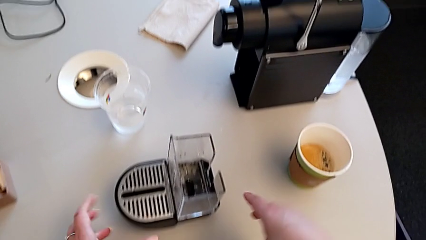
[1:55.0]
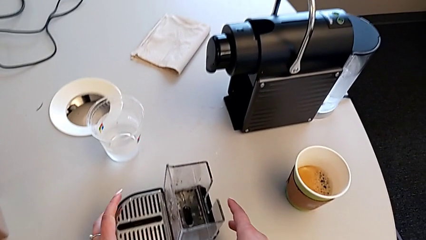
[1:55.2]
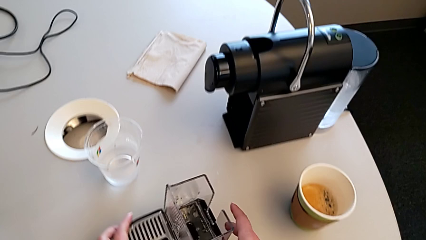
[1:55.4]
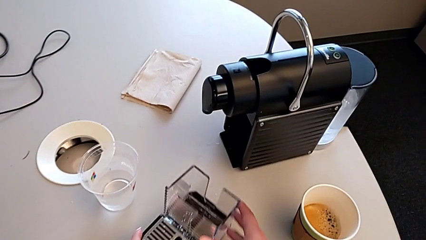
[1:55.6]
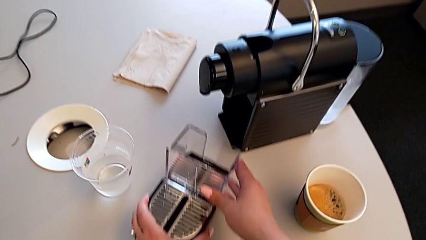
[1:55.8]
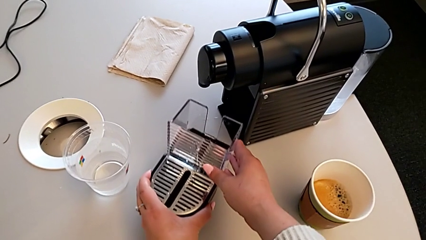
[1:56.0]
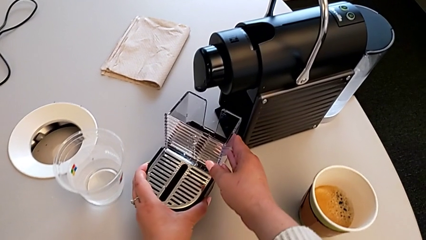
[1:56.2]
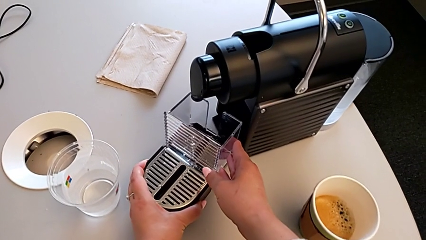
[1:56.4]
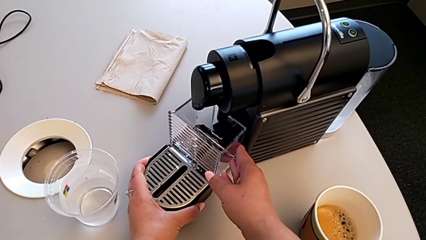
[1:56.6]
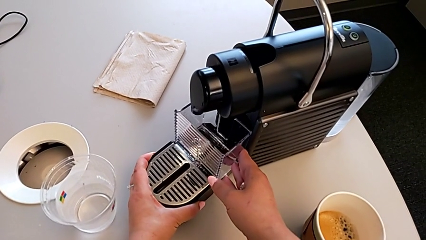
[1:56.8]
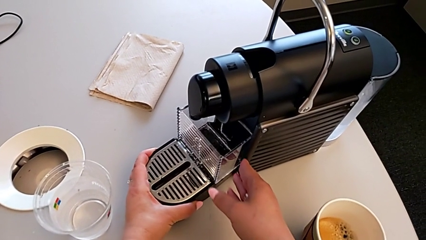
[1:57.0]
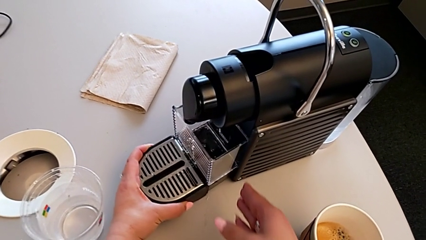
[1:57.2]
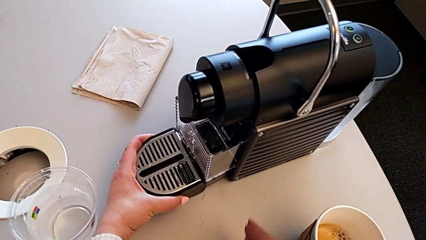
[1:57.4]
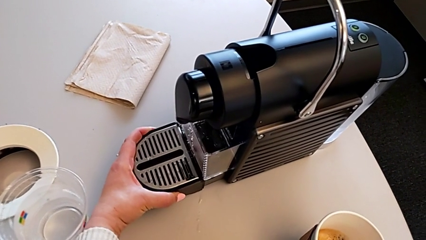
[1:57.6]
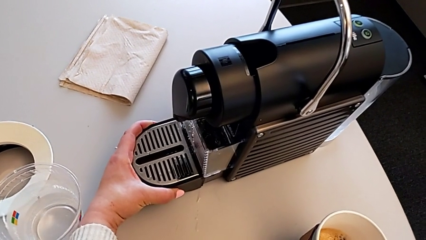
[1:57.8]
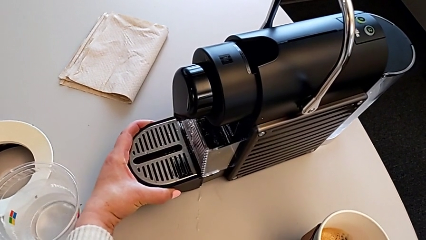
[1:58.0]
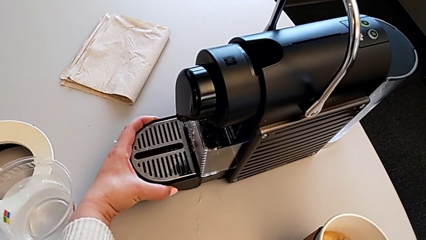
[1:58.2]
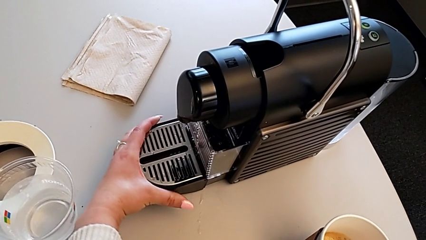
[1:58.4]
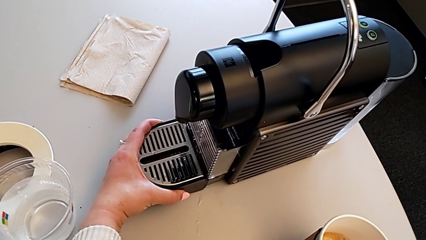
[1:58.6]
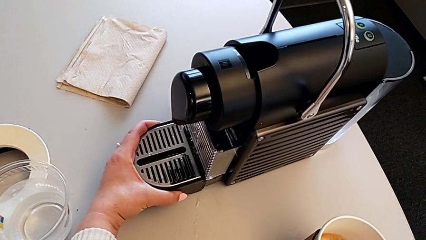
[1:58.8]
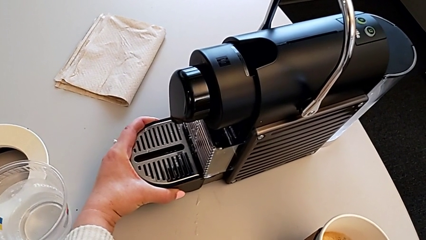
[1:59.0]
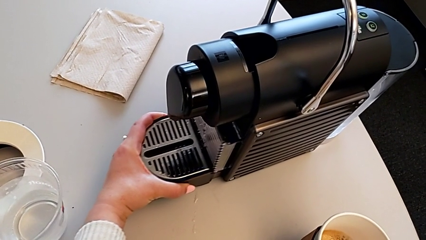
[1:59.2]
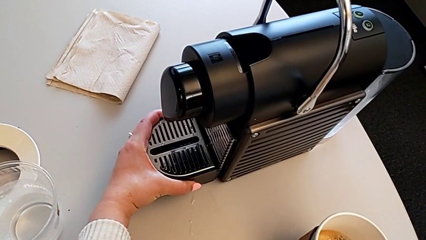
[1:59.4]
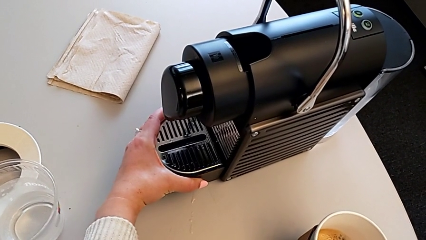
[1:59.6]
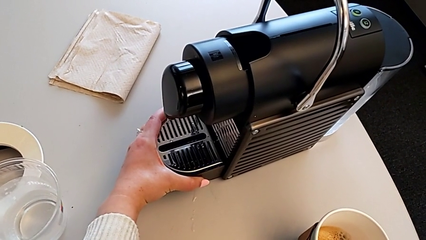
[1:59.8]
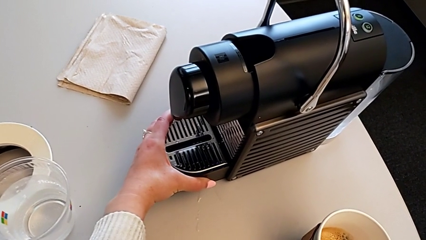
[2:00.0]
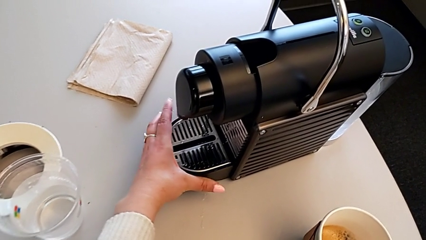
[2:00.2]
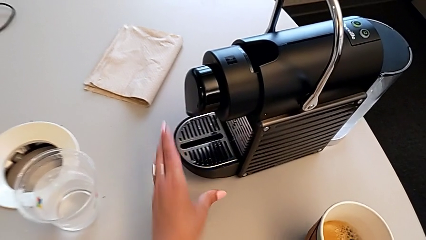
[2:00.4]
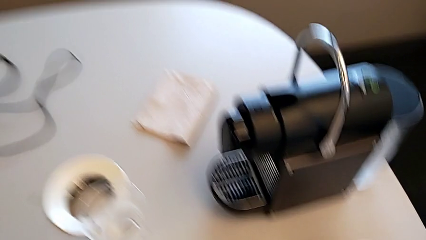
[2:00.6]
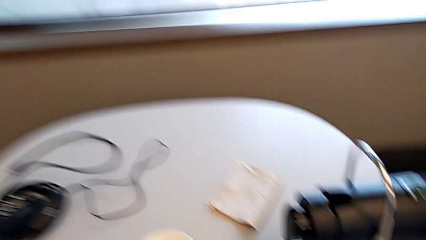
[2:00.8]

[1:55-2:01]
The camera wearer is emptying the drip tray. They slide the drip tray and insert it.
